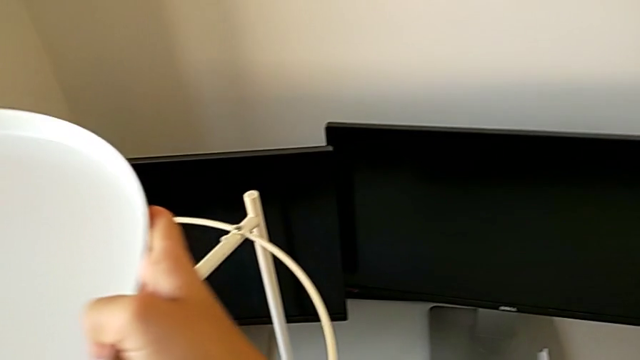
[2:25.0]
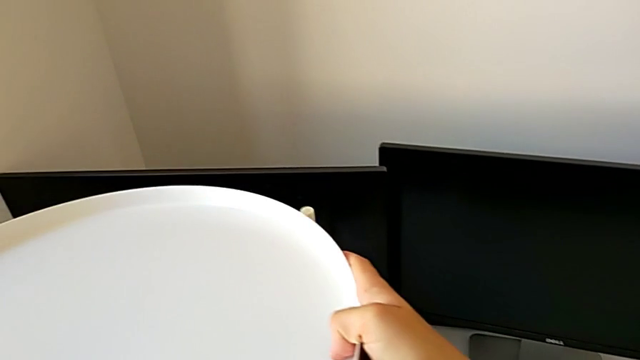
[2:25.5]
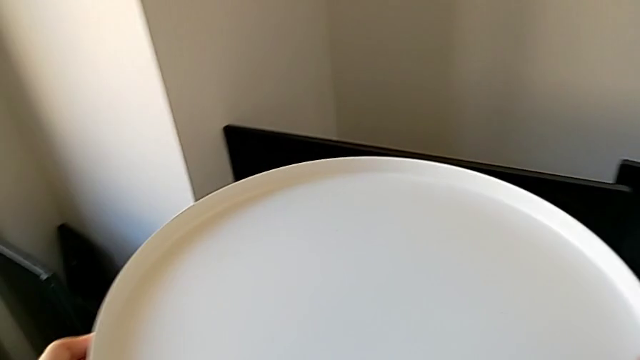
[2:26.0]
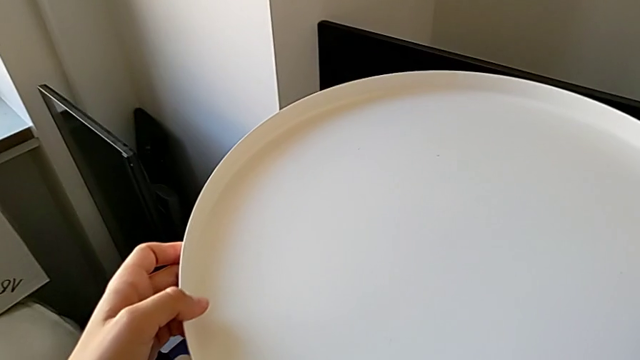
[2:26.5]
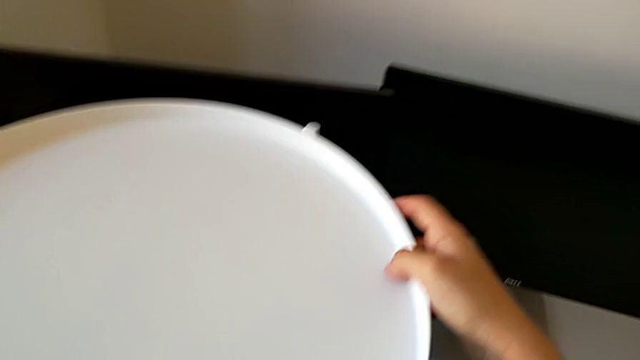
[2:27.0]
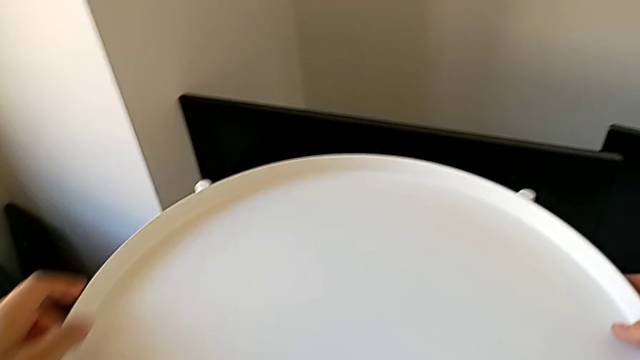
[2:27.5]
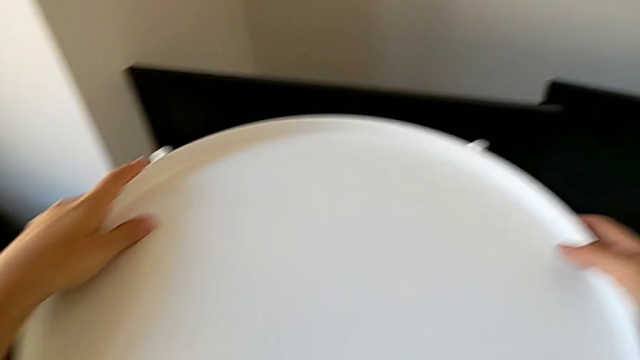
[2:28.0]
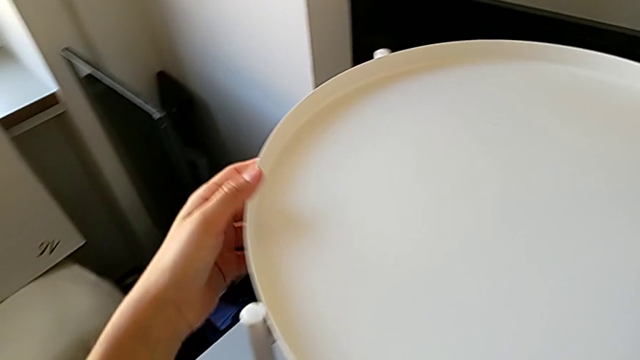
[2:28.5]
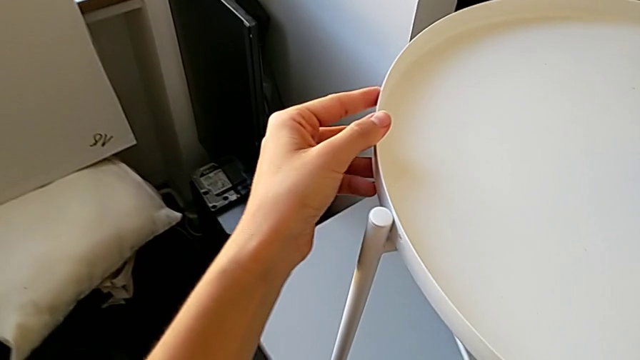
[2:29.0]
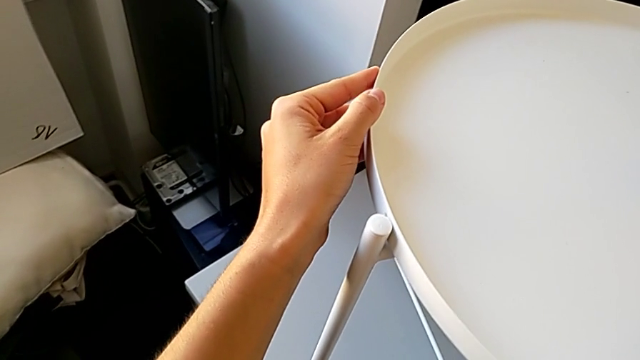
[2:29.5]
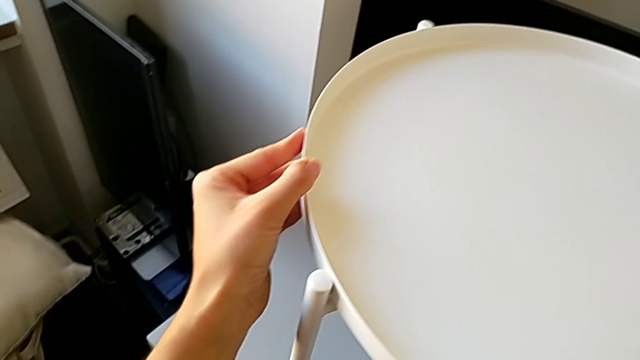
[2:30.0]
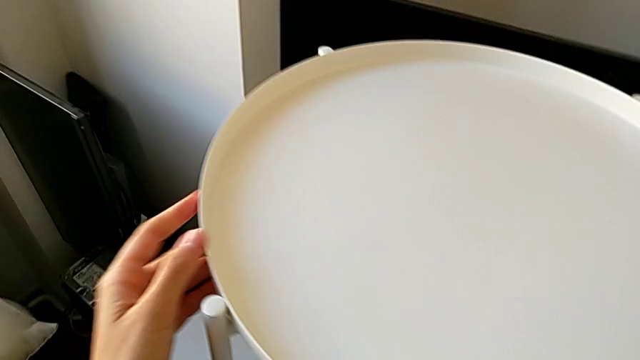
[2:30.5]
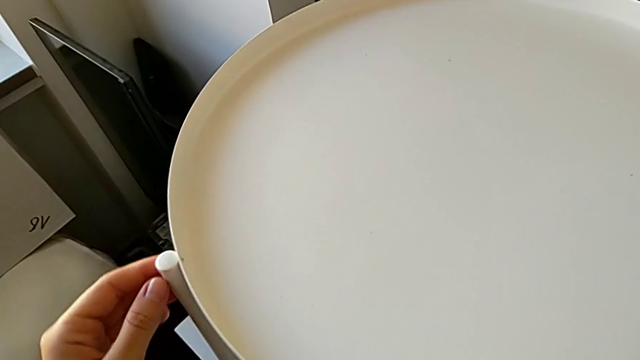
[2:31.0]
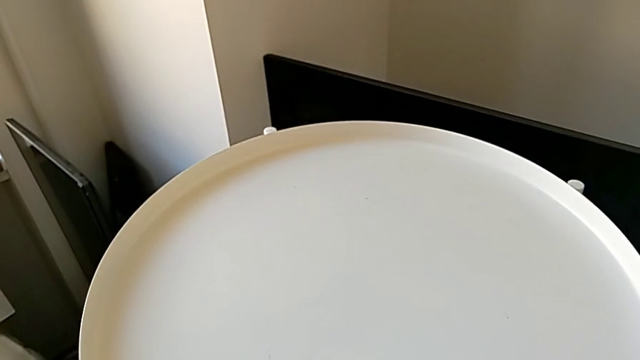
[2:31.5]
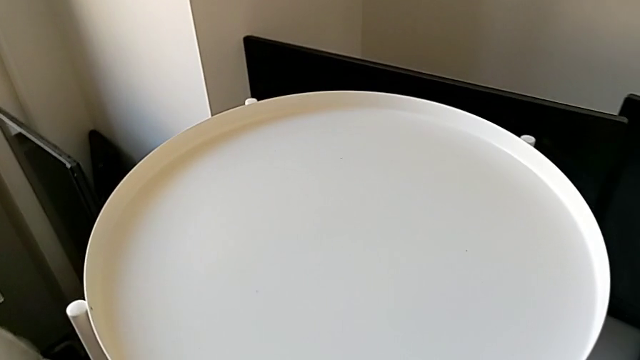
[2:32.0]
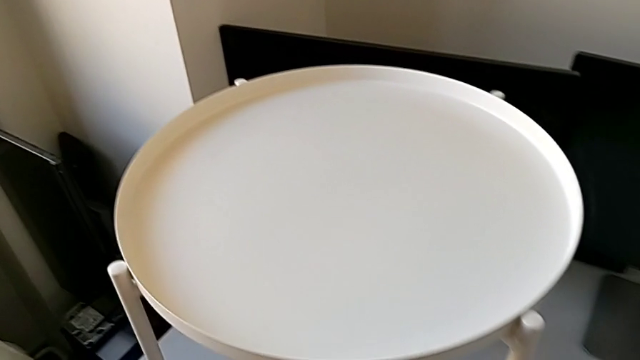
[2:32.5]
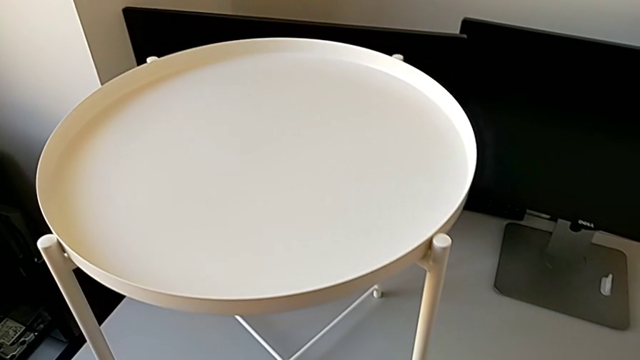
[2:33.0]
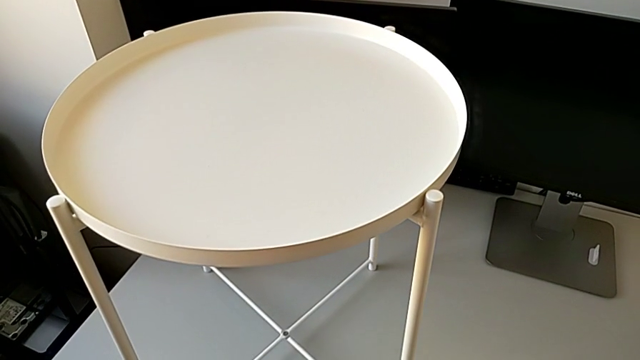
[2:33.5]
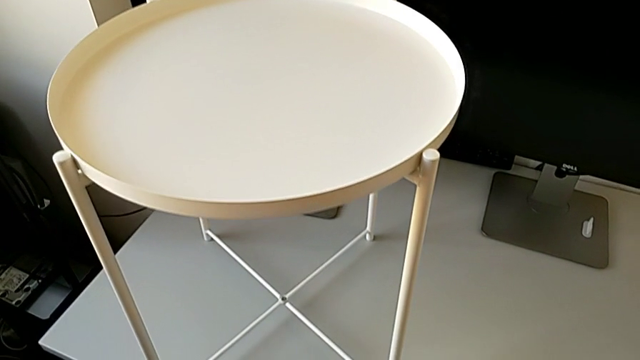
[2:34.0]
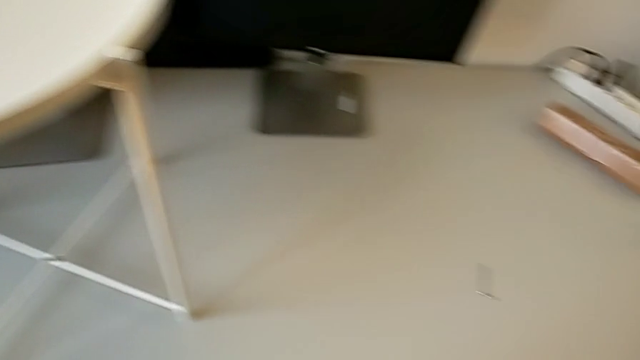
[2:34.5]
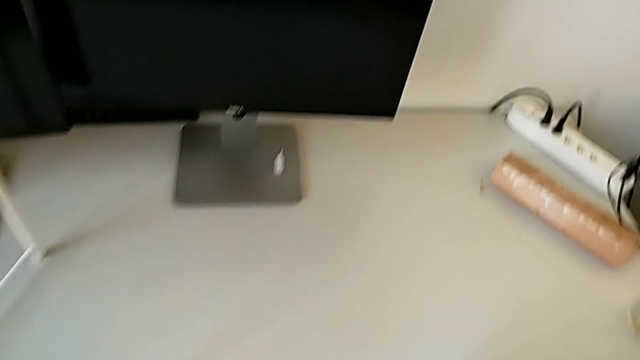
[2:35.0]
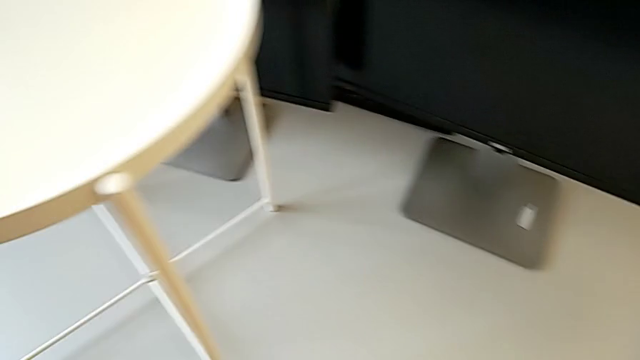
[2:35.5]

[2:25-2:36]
The camera wearer is assembling the tray. They keep placing the tray, inspect the tray table and grab the Allen wrench.

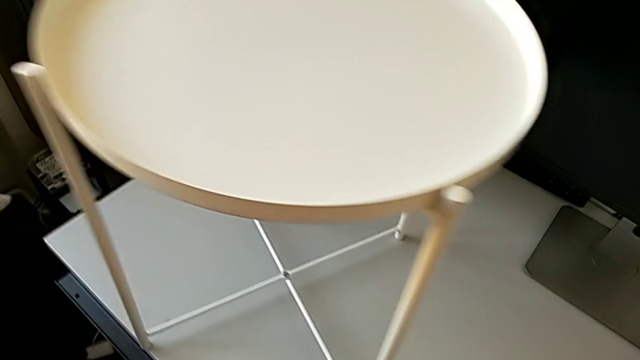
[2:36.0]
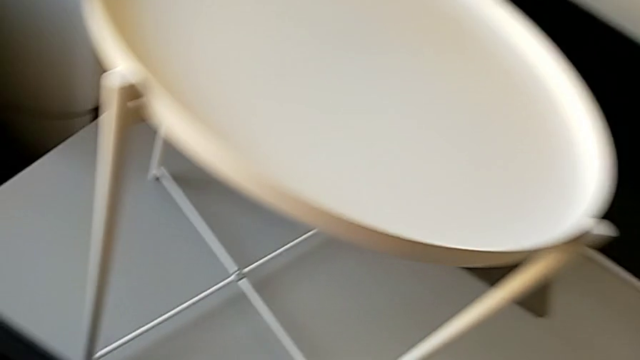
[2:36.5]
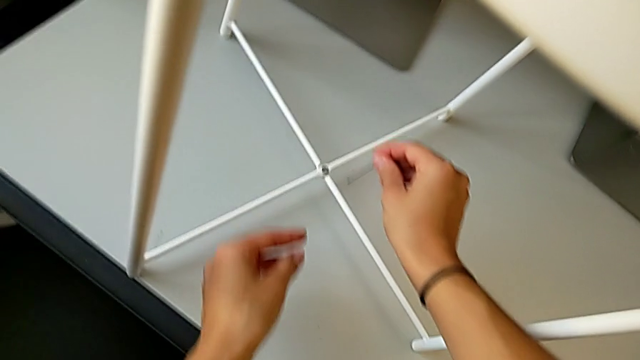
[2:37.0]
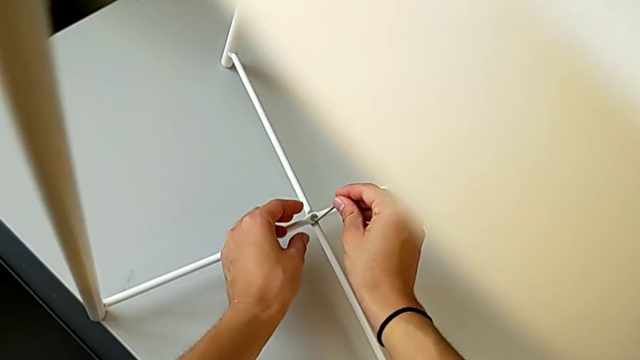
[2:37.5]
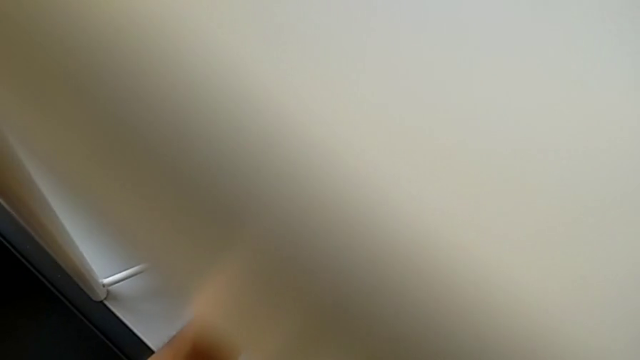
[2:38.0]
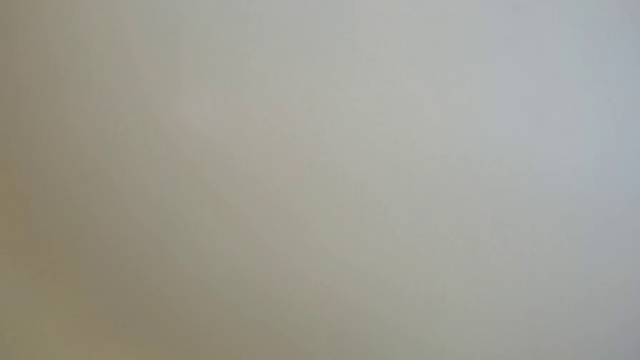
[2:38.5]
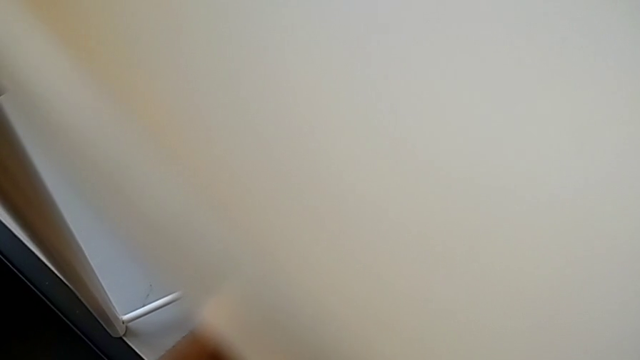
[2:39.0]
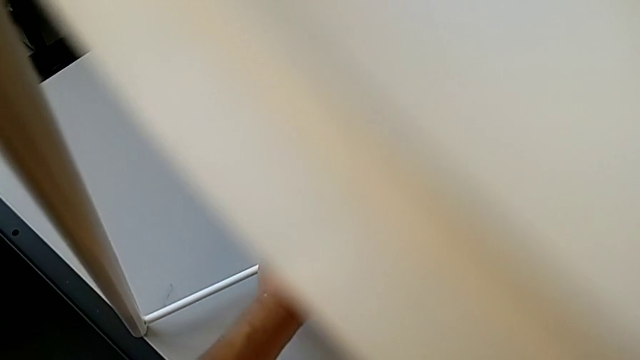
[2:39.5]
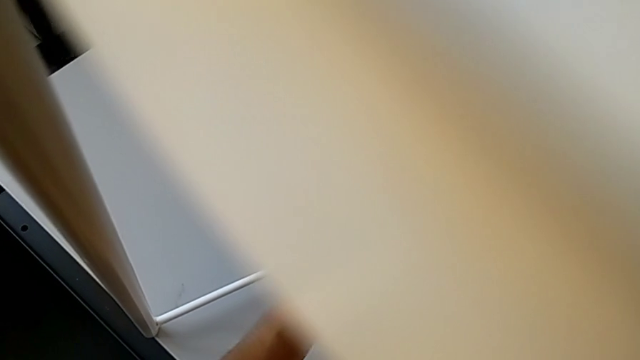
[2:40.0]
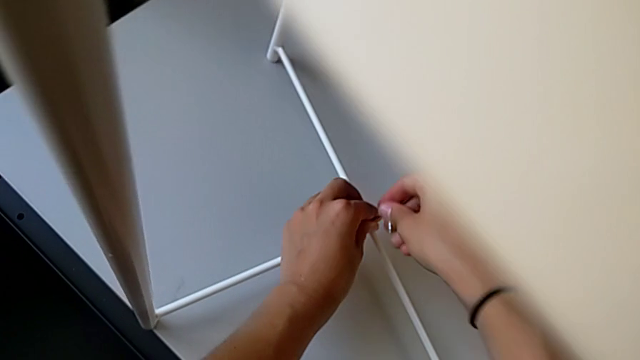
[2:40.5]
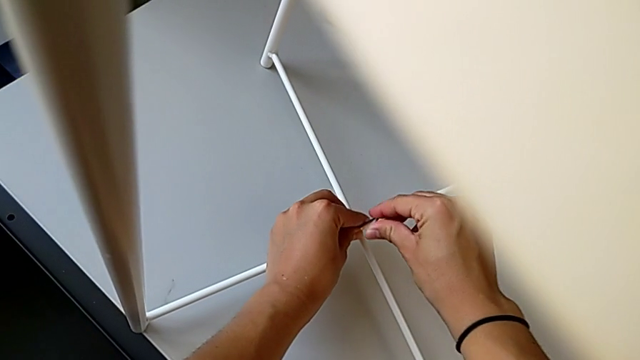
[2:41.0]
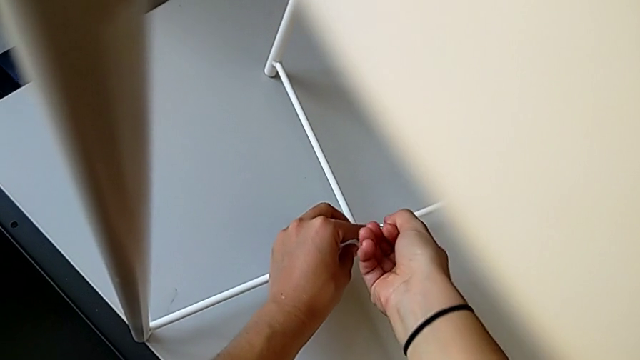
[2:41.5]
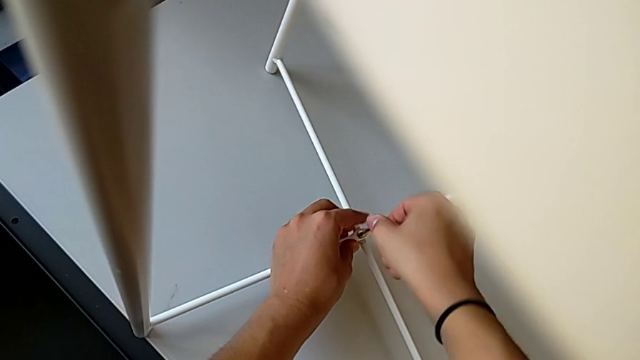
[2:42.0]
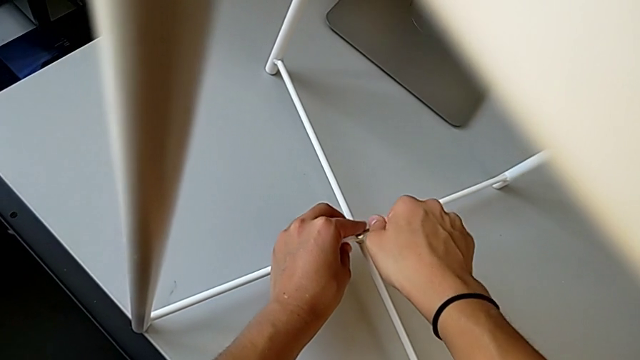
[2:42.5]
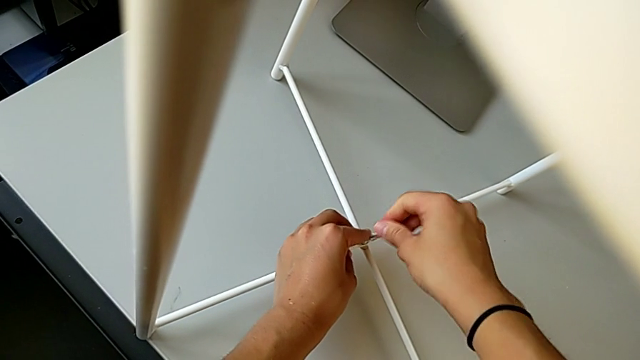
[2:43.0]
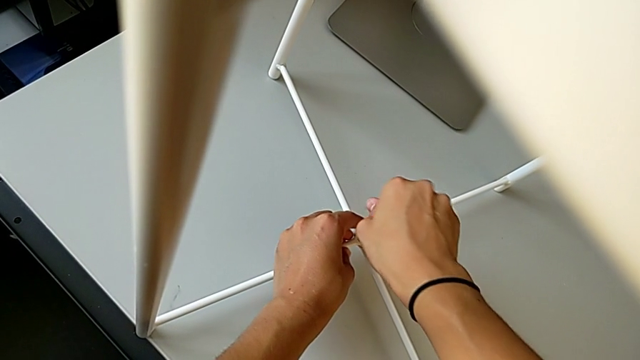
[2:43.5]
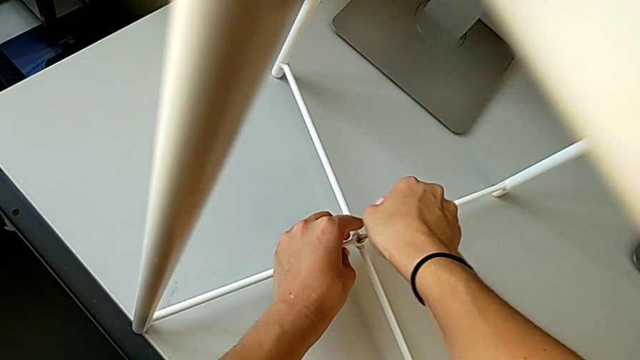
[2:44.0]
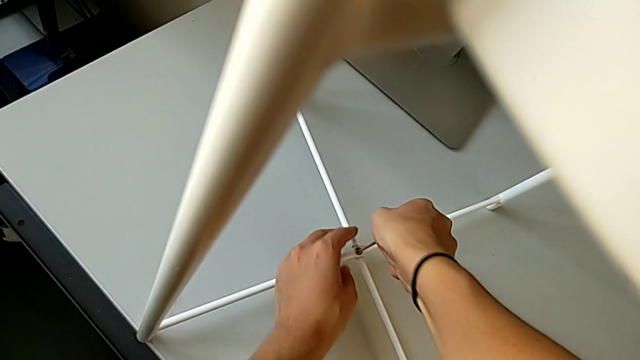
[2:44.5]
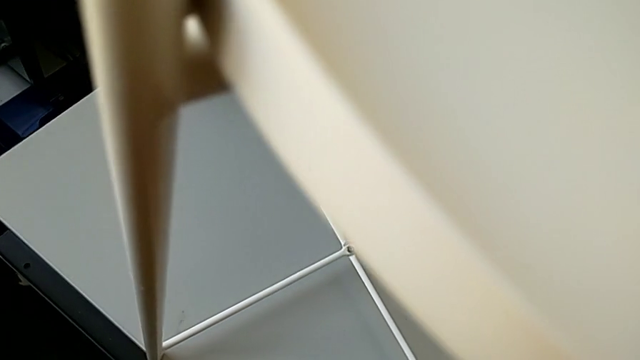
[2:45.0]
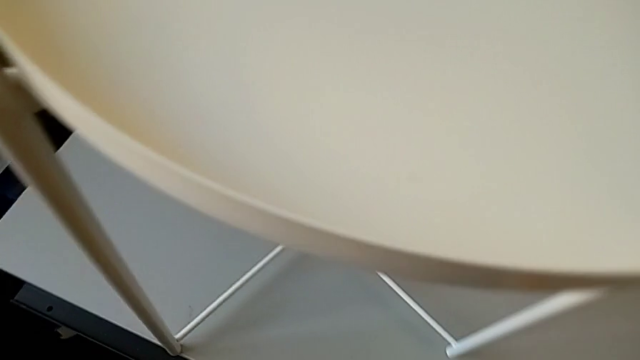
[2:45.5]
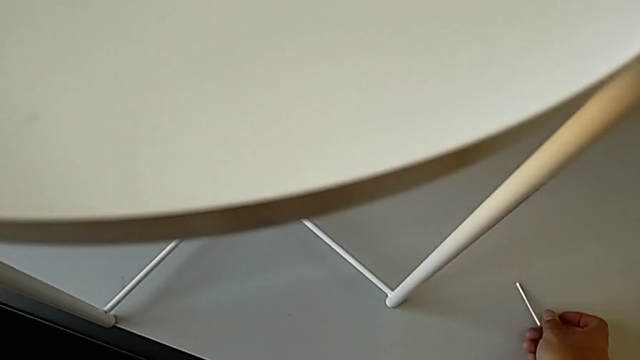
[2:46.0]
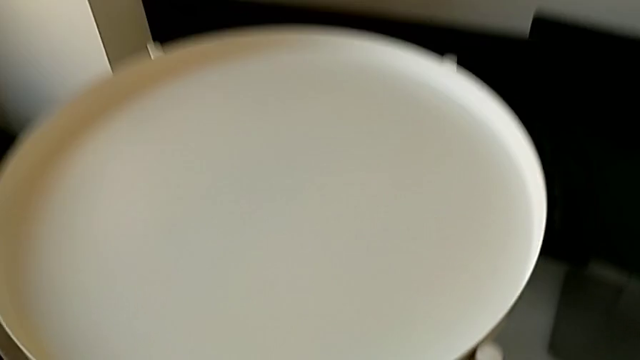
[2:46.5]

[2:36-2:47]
The camera wearer is assembling the tray. They screw the bottom hex socket head and place the Allen wrench.
